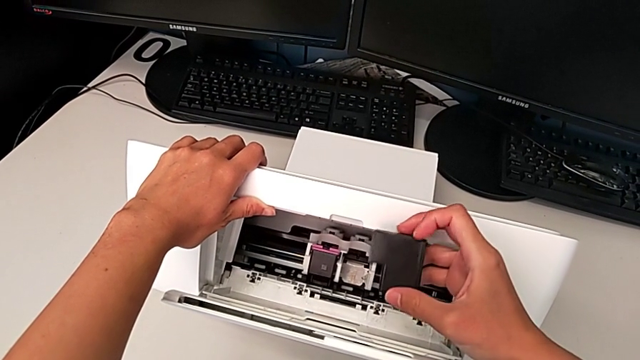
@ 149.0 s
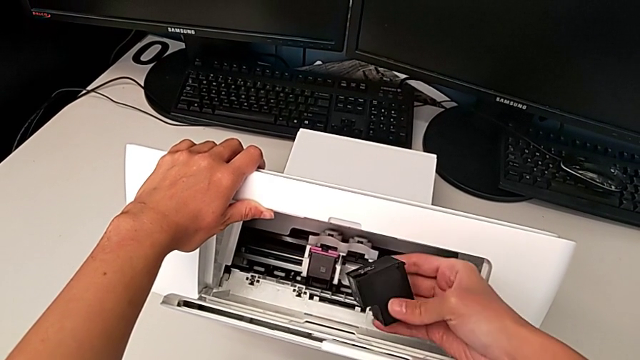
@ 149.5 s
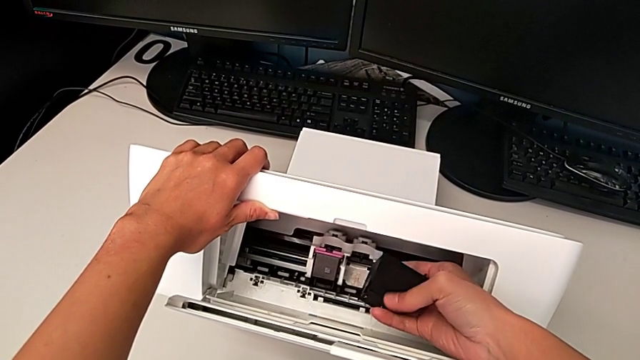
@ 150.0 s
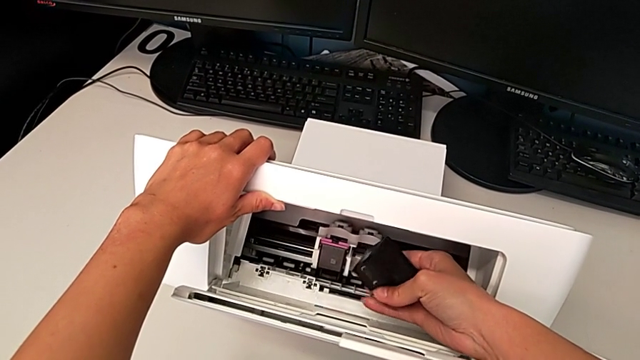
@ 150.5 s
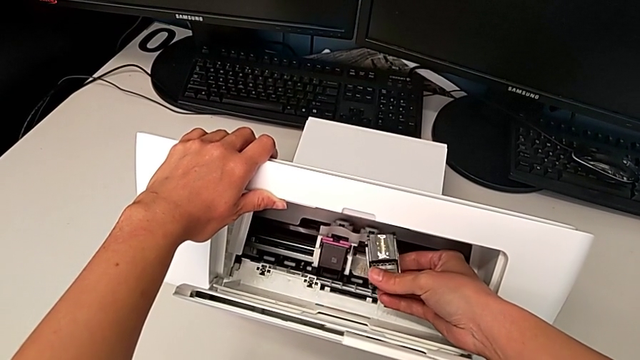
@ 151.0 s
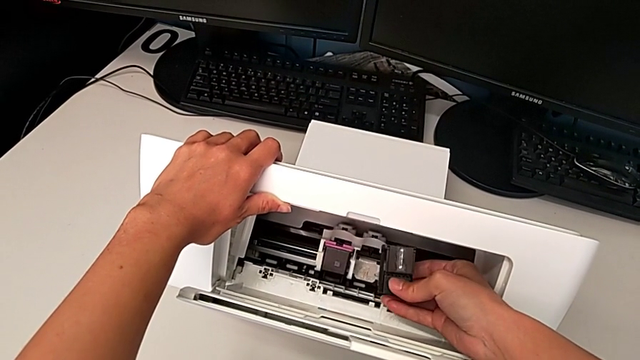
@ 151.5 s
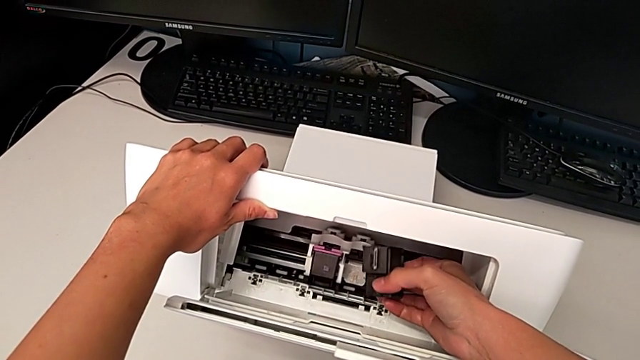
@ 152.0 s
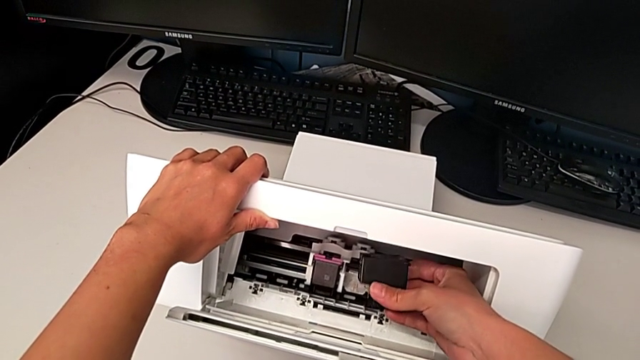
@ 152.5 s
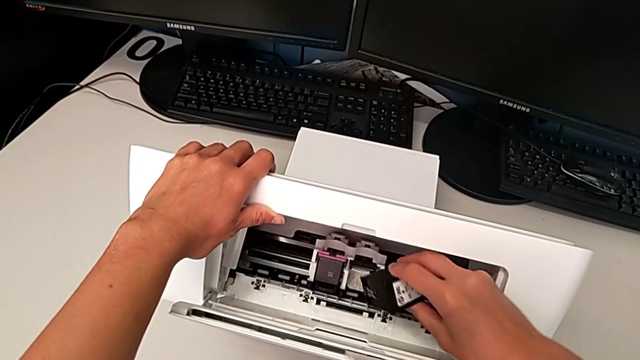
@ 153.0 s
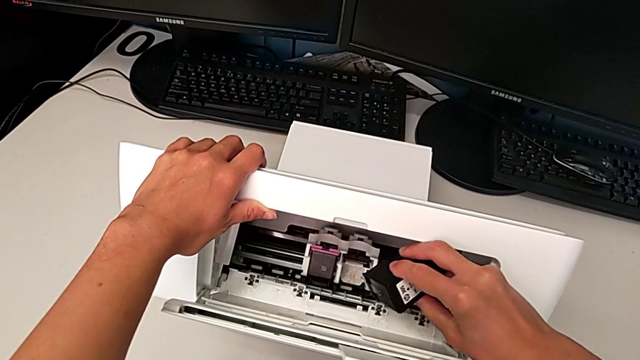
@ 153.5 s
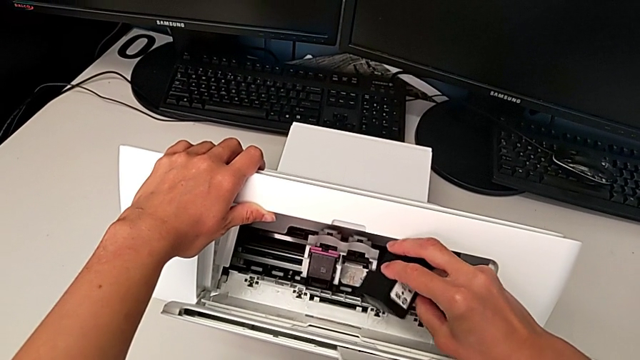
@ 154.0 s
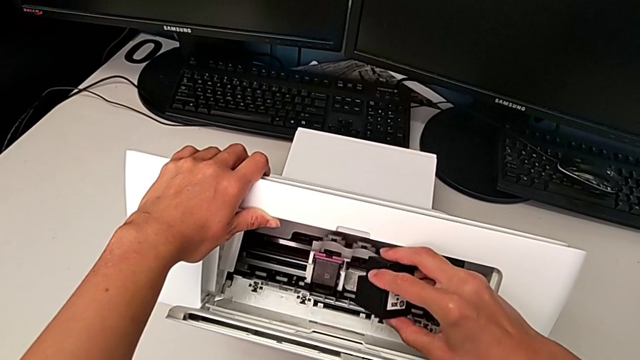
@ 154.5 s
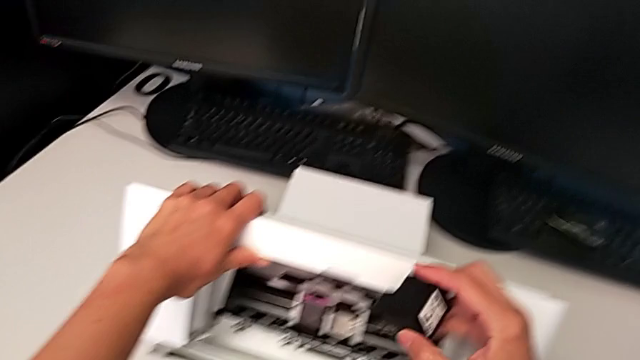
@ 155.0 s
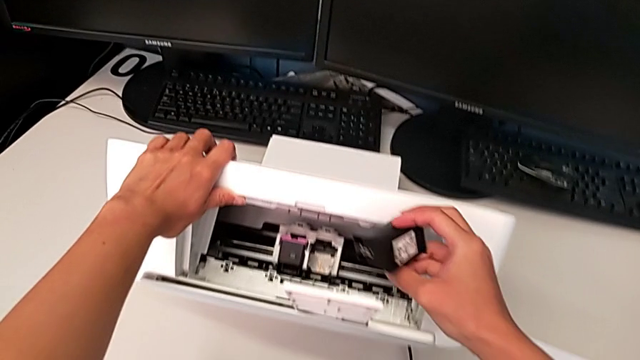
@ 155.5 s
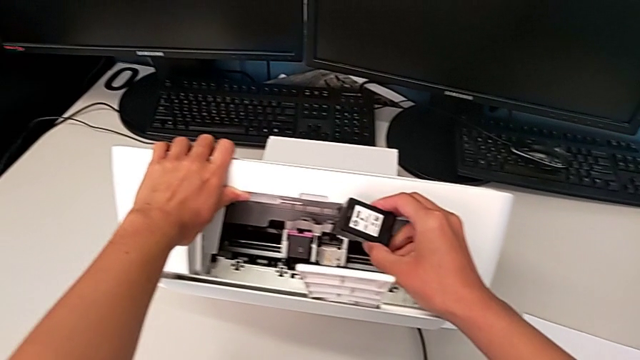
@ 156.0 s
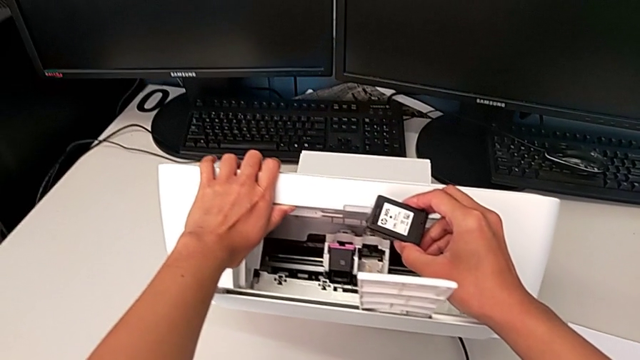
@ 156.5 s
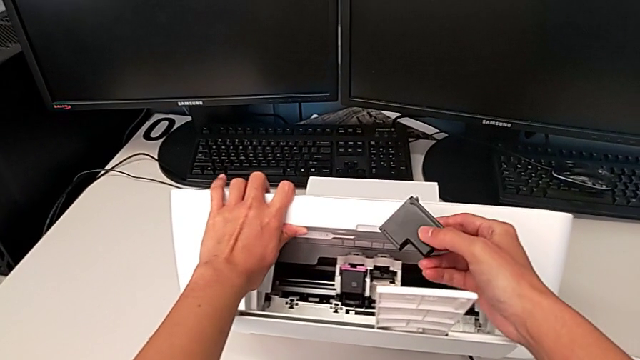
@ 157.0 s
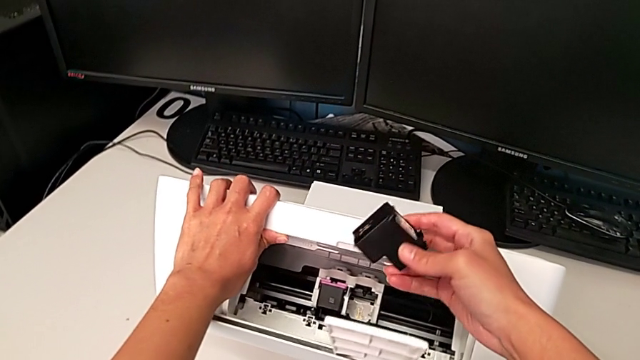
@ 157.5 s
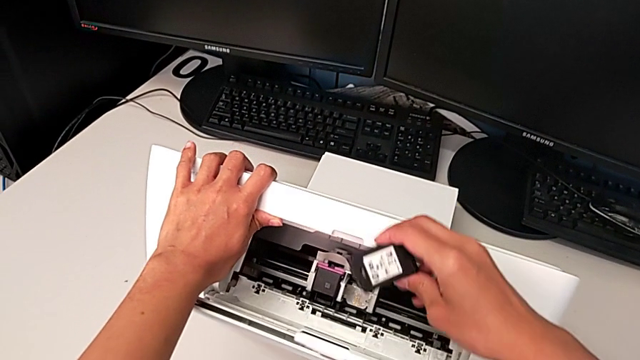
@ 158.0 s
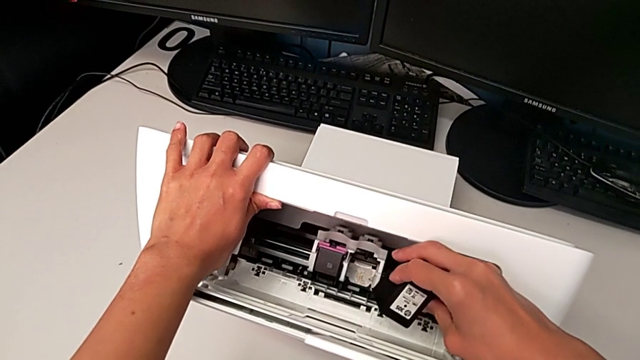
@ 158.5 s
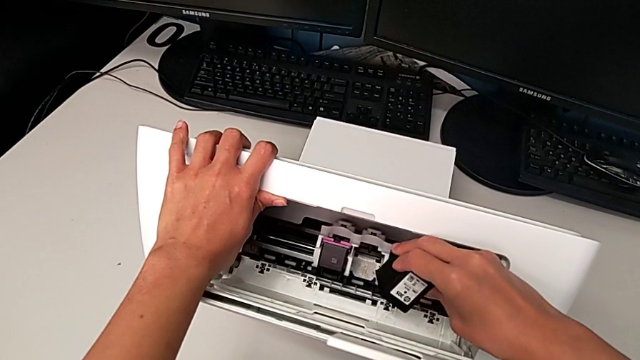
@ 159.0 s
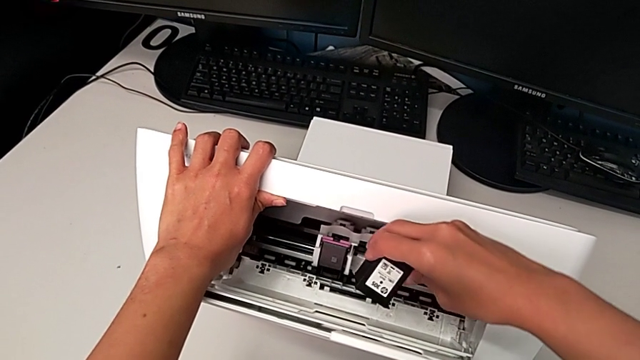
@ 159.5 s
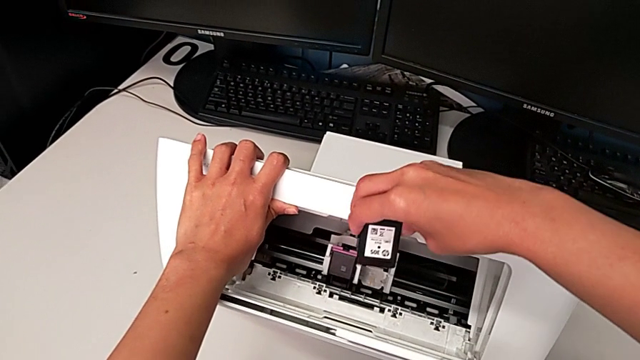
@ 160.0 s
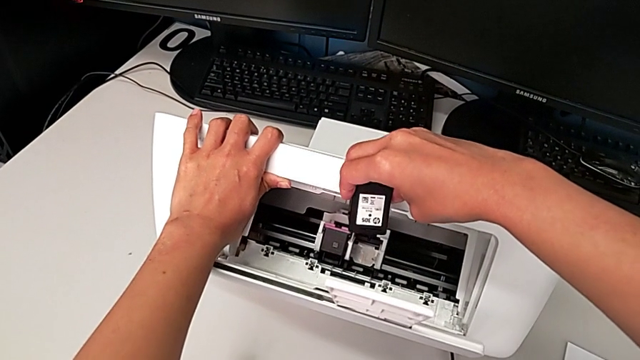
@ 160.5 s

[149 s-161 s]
The camera wearer is exchanging the black ink cartridge. They rotate the new ink cartridge.

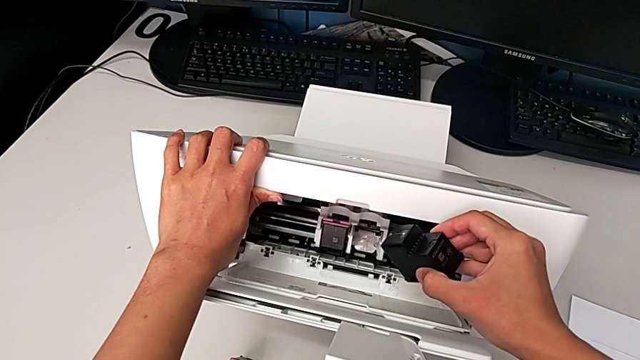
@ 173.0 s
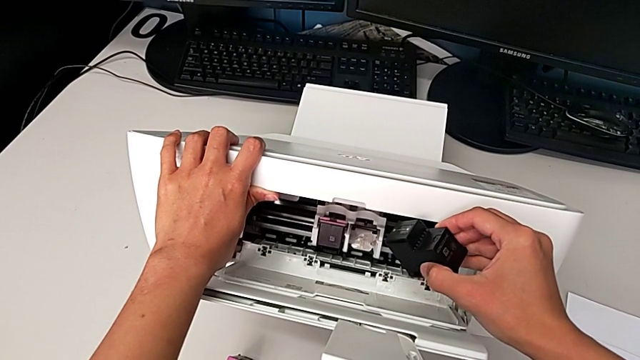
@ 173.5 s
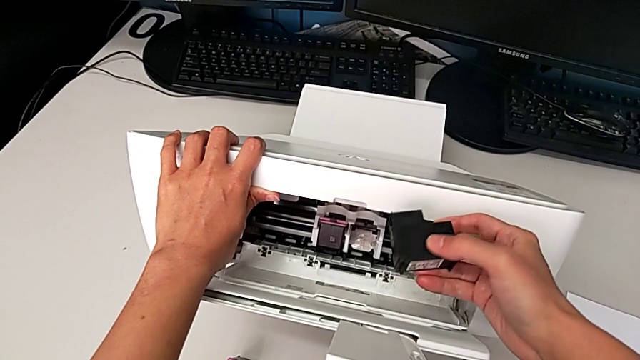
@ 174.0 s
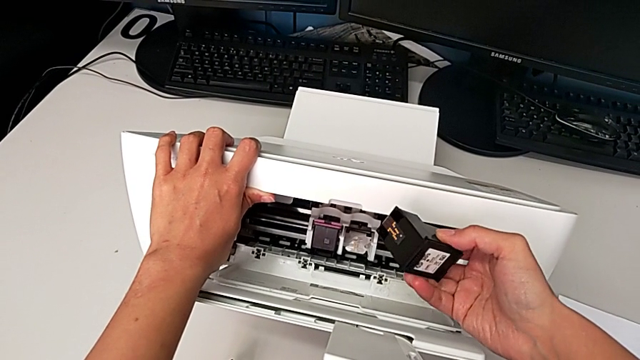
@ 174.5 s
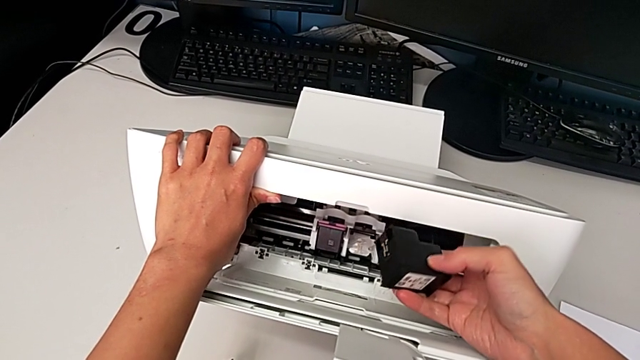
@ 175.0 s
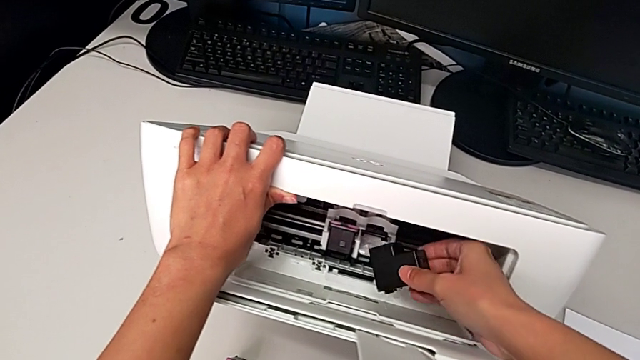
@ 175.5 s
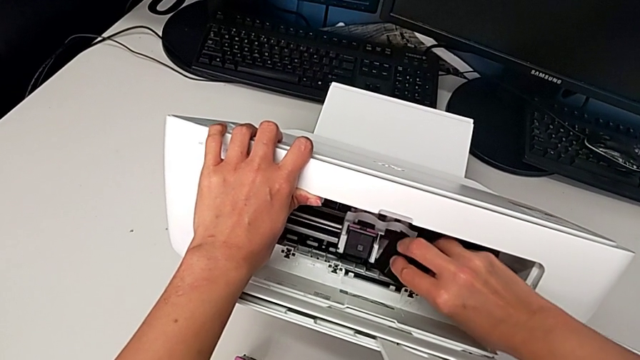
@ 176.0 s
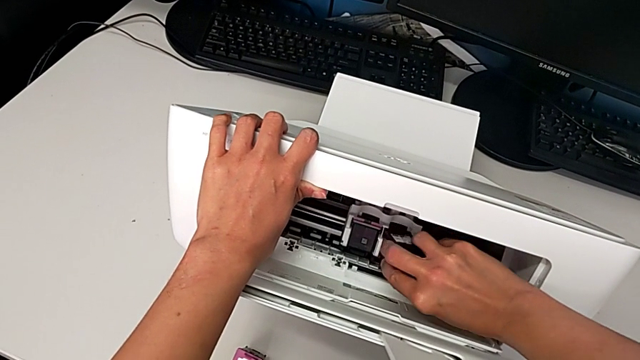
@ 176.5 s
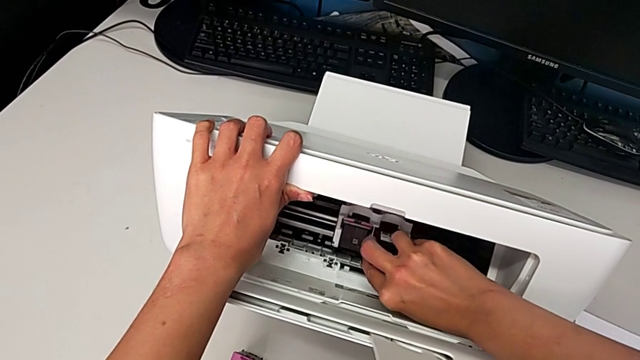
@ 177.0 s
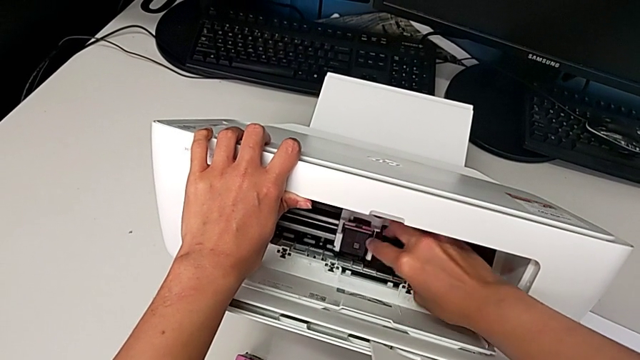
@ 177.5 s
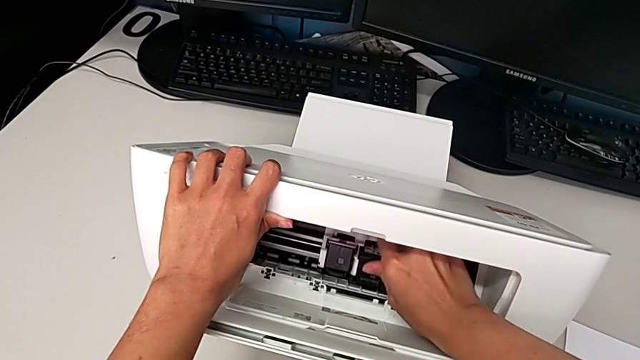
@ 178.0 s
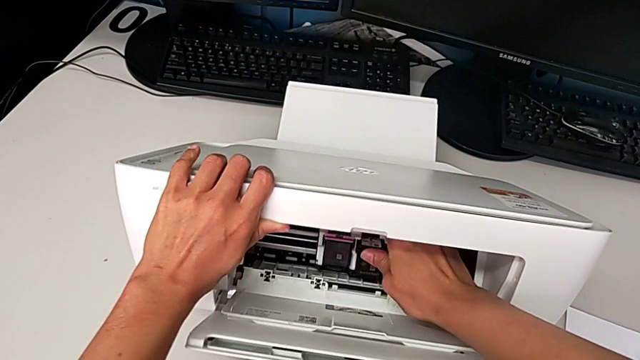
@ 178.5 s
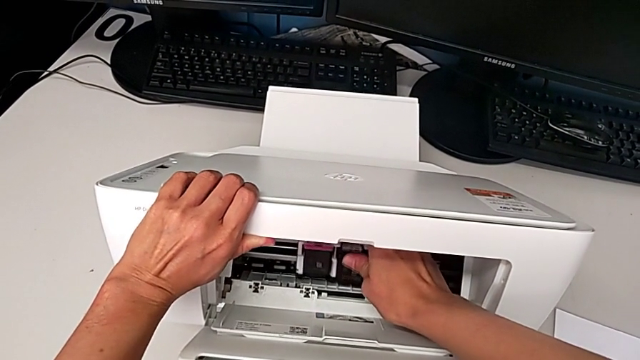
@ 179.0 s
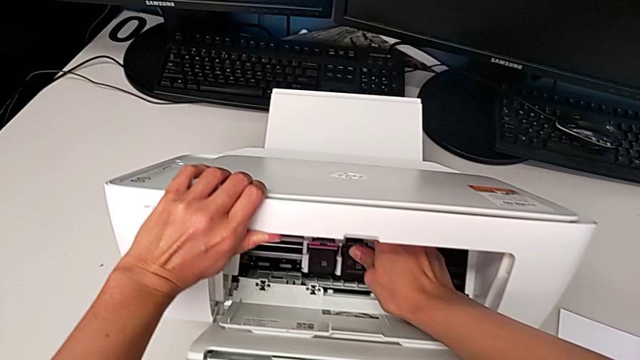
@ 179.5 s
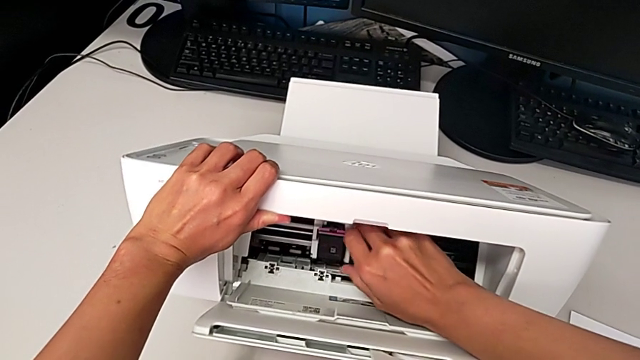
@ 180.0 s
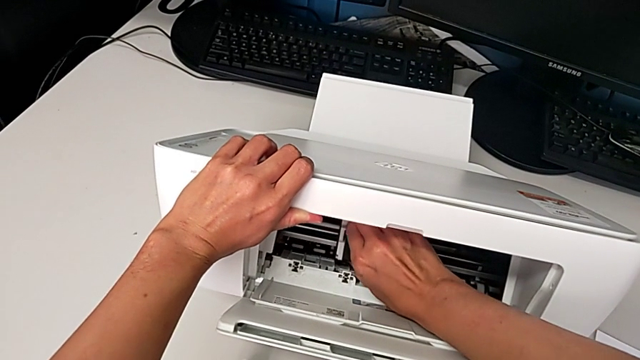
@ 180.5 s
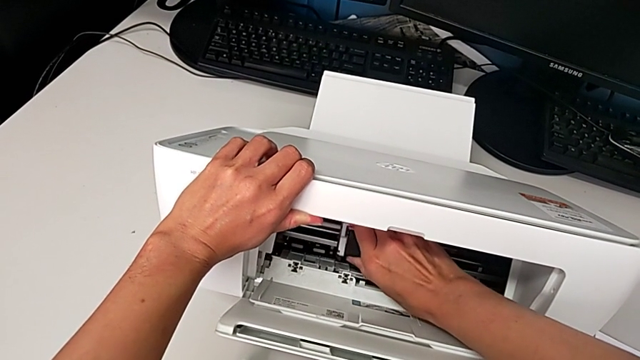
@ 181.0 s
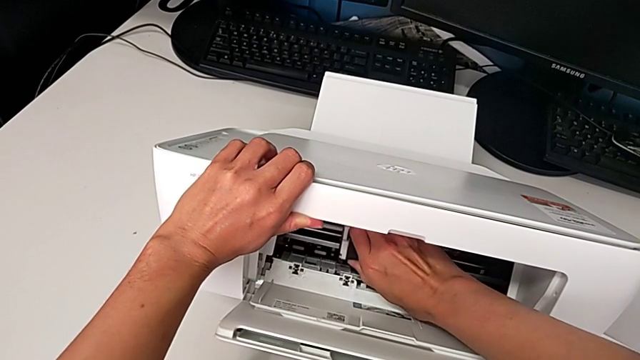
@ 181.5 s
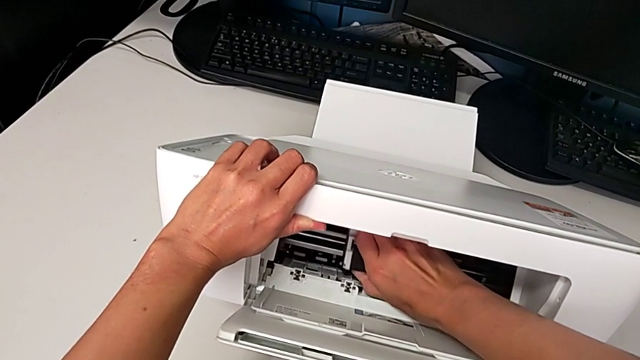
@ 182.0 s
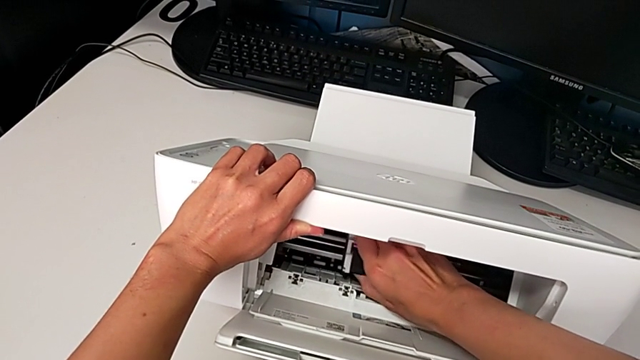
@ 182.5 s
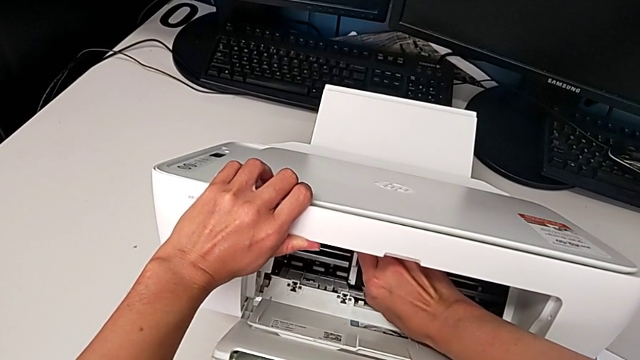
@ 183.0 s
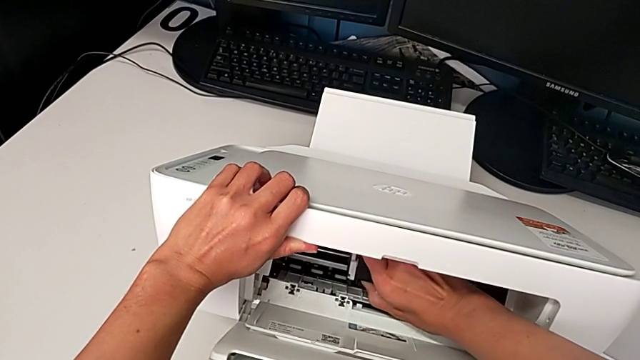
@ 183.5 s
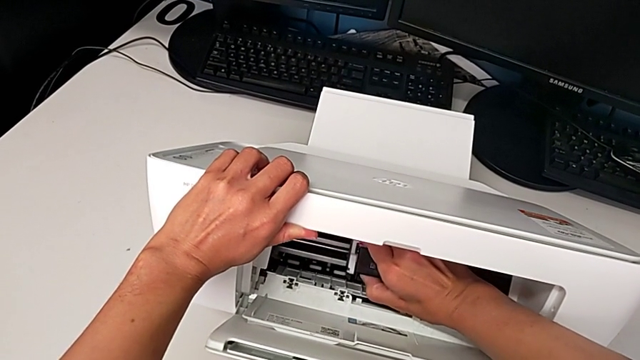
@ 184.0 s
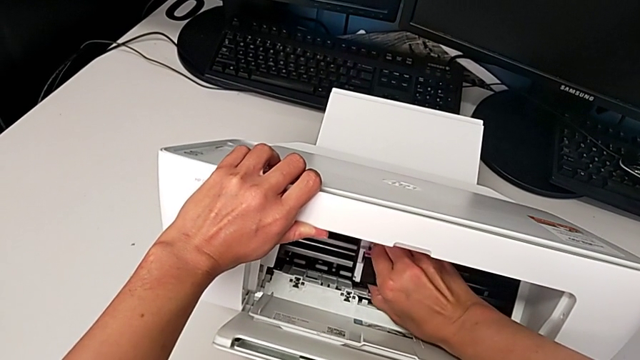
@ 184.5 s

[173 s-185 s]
The camera wearer is exchanging the black ink cartridge. They insert the new ink cartridge, grab the old ink cartridge and begin to withdraw it.
